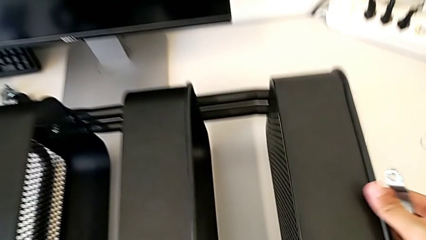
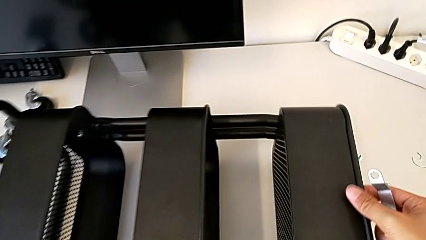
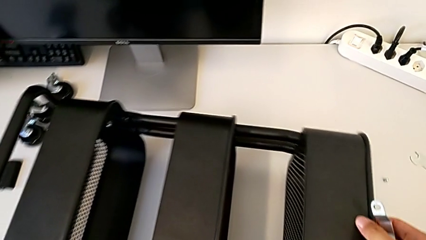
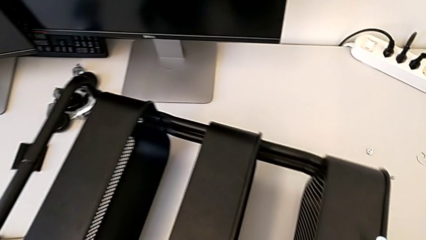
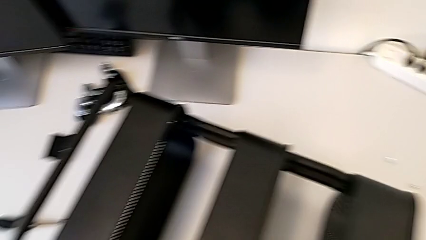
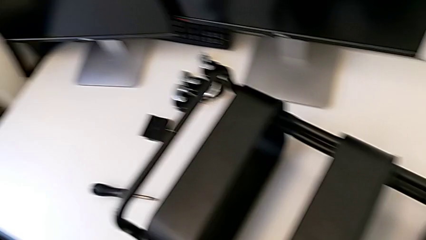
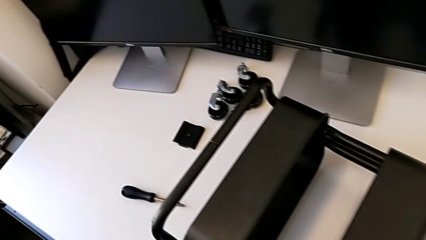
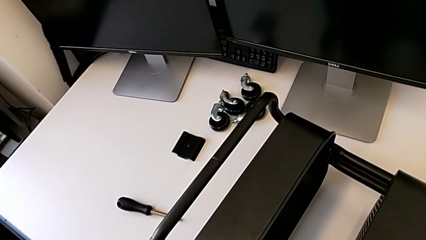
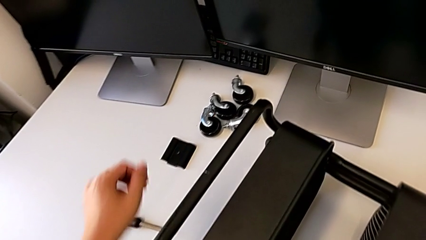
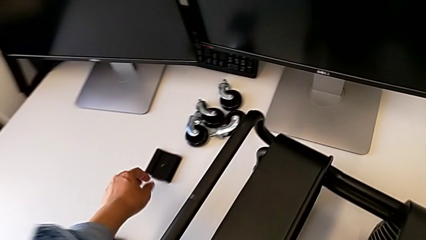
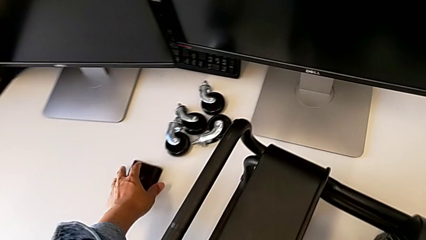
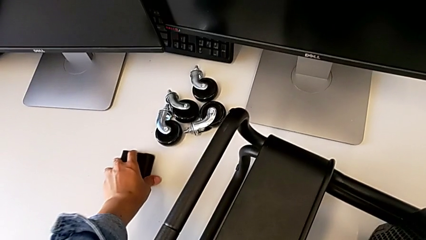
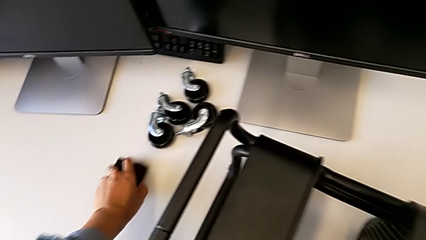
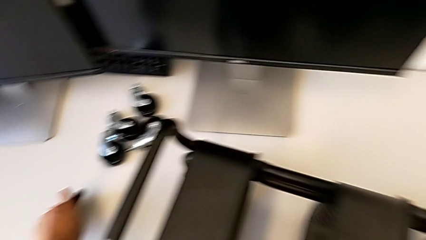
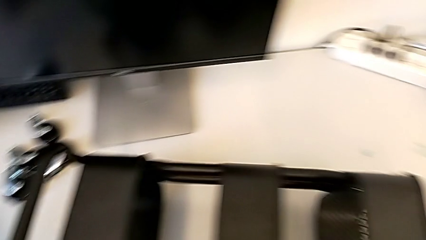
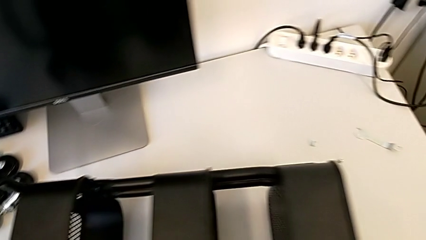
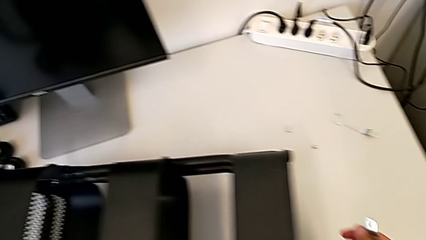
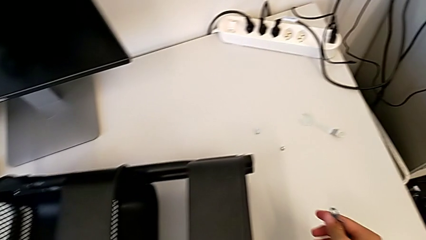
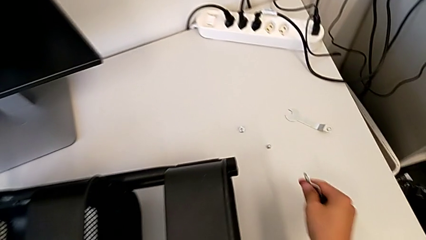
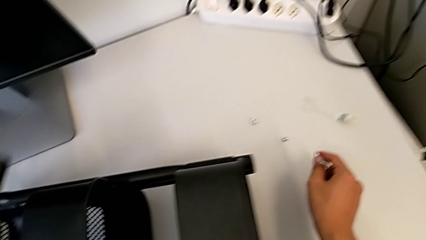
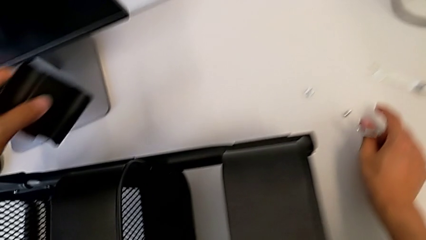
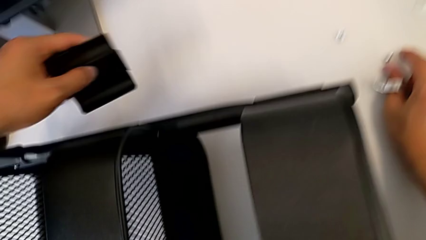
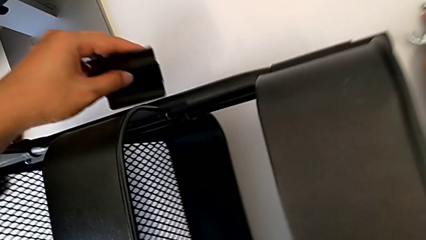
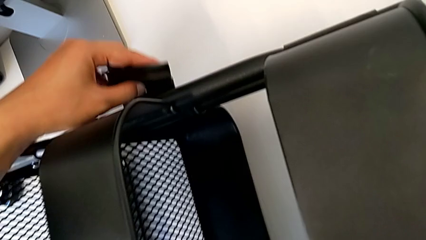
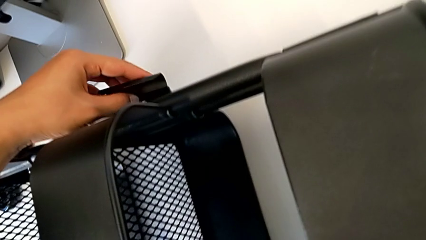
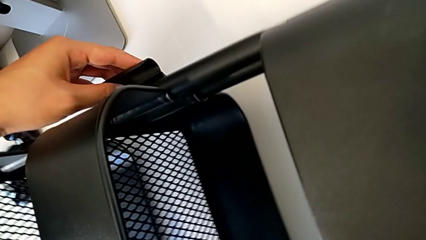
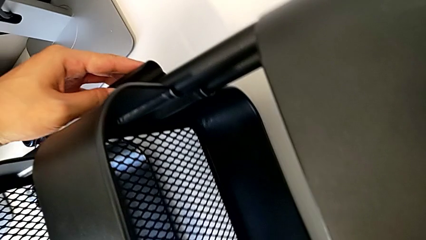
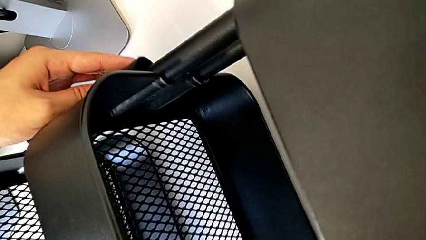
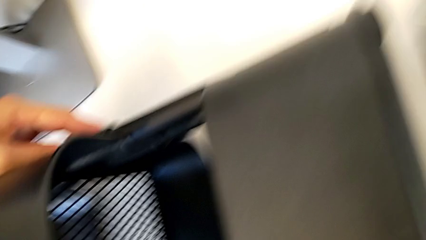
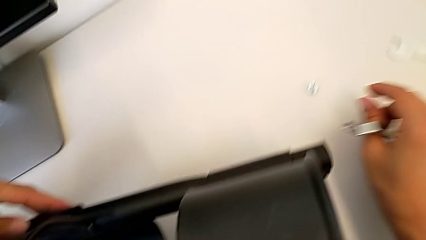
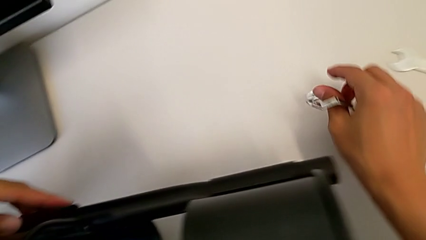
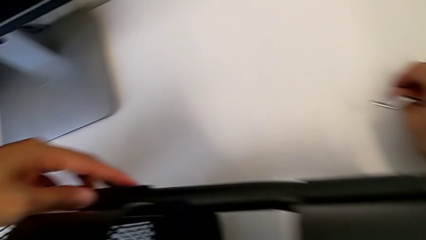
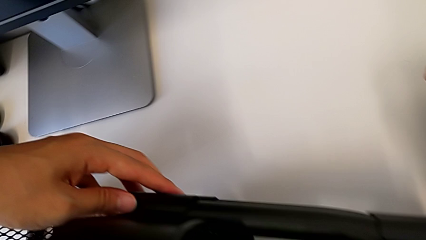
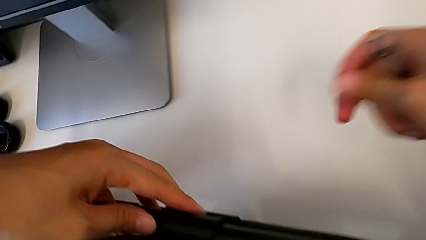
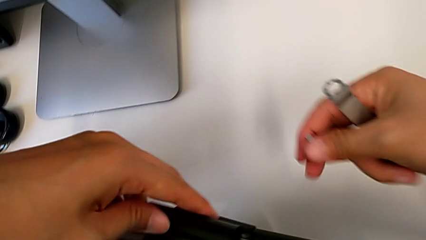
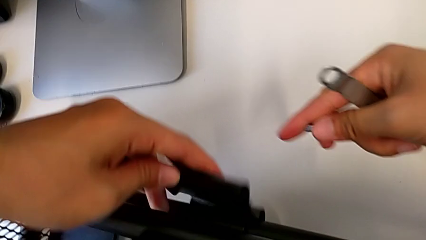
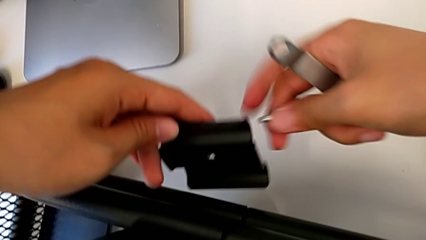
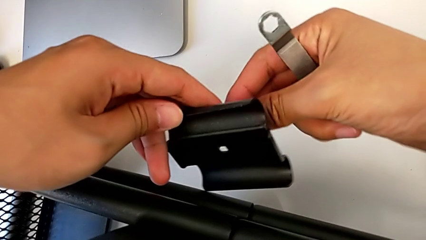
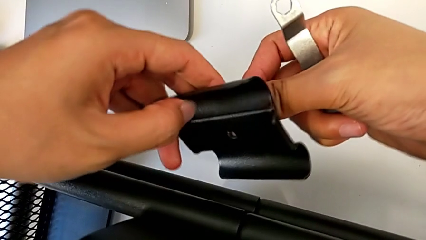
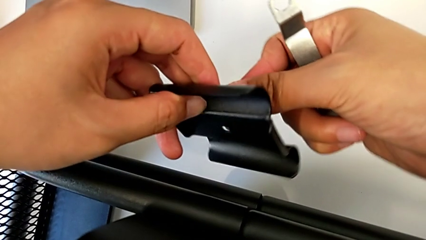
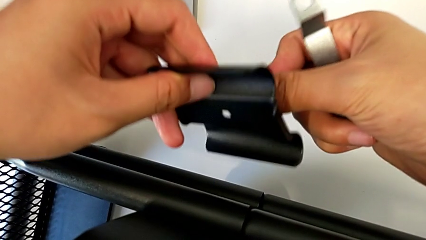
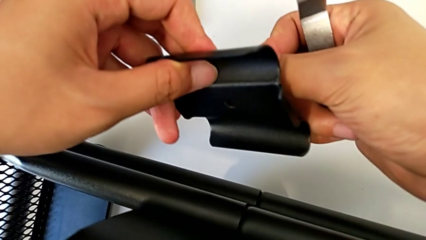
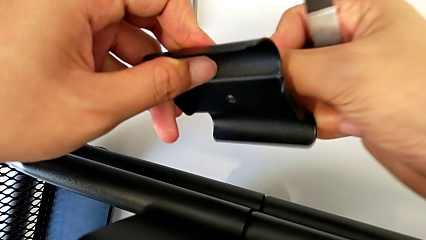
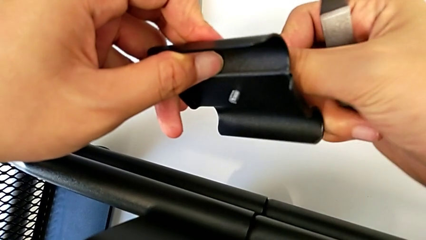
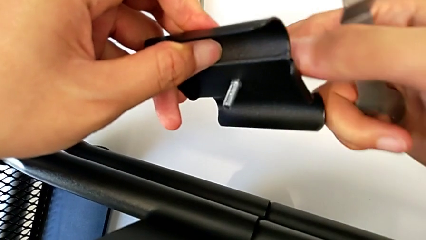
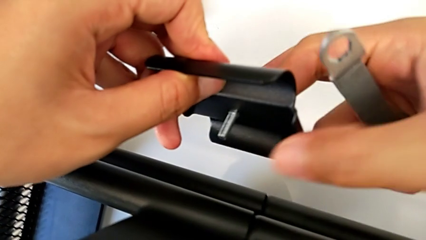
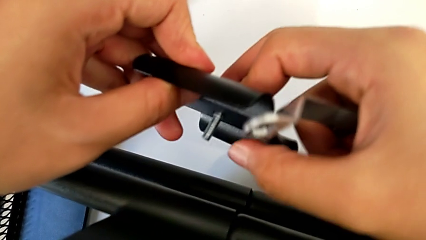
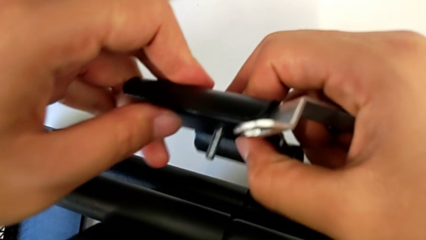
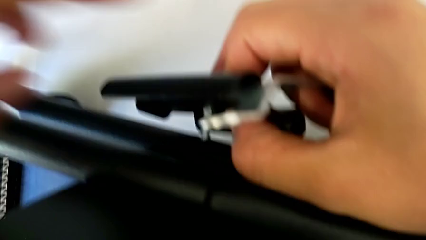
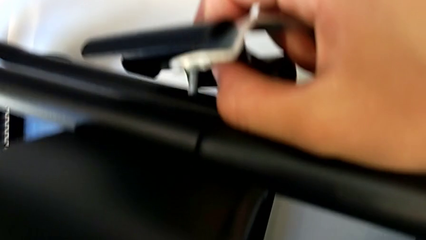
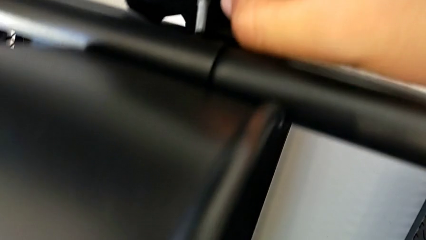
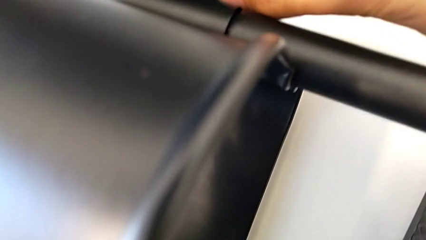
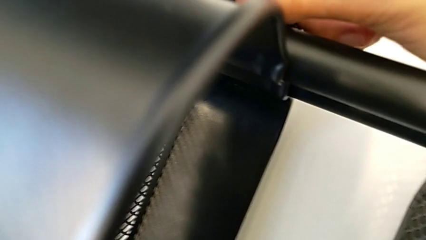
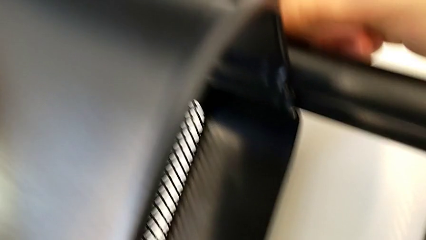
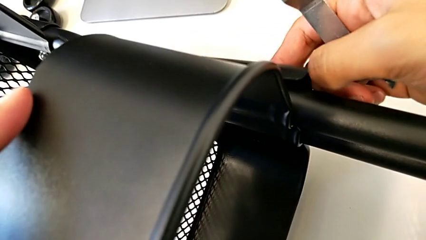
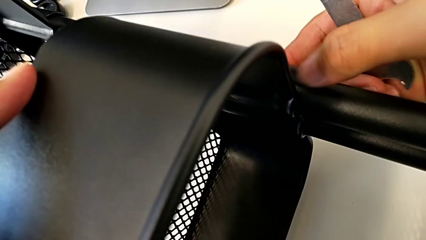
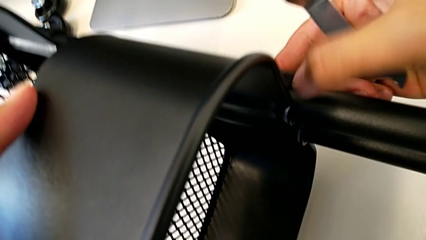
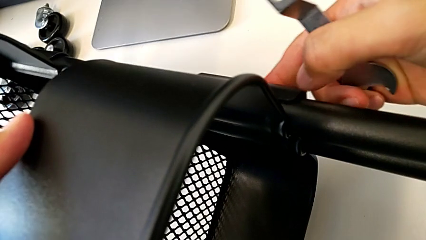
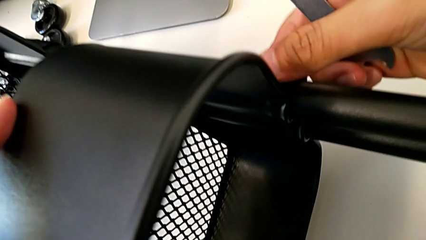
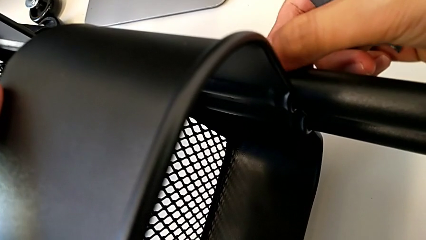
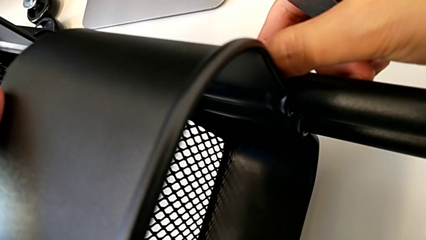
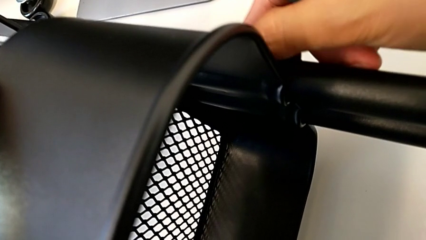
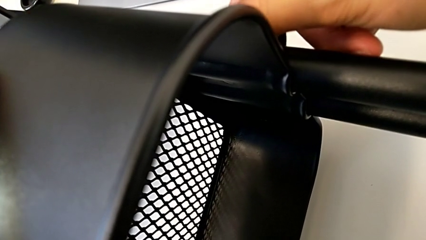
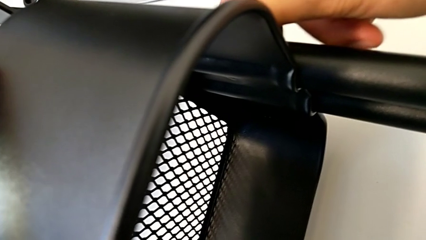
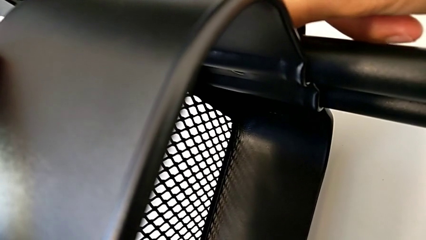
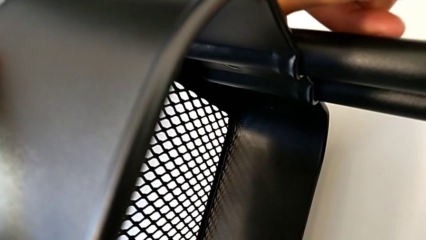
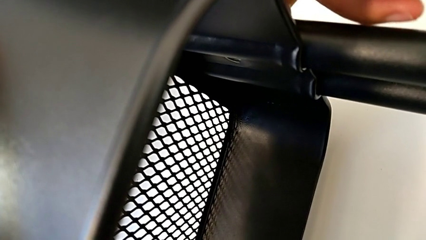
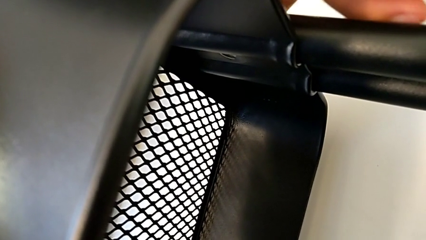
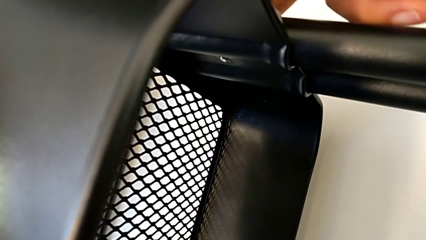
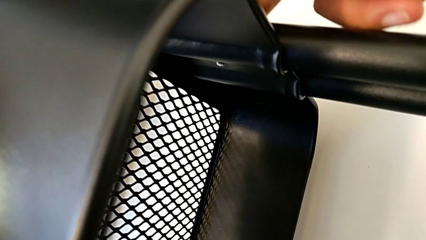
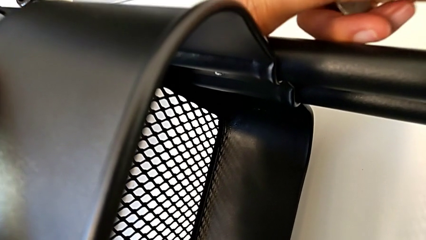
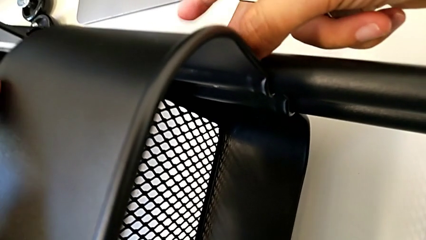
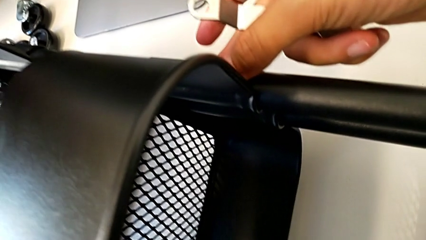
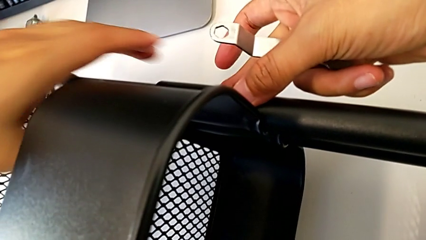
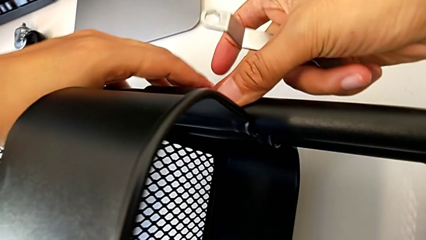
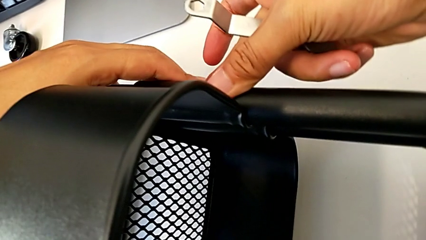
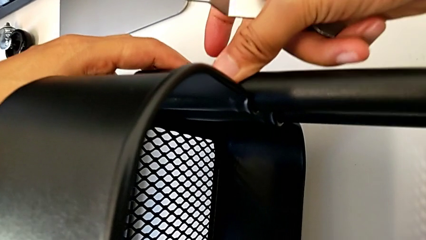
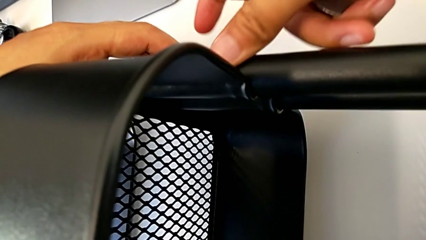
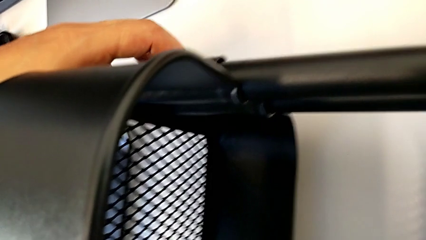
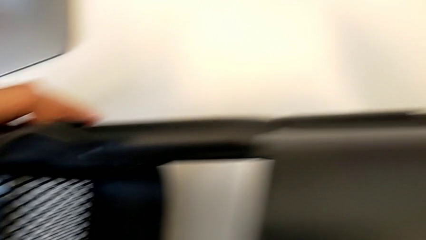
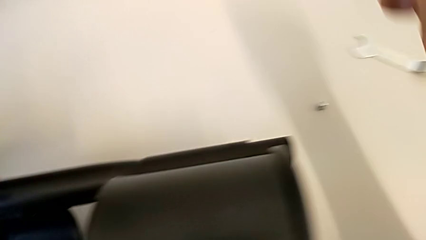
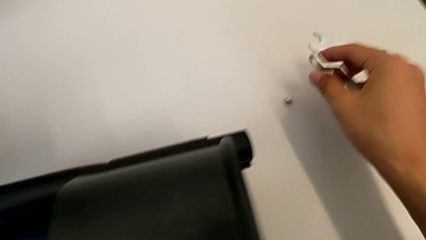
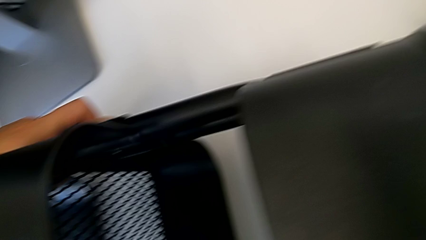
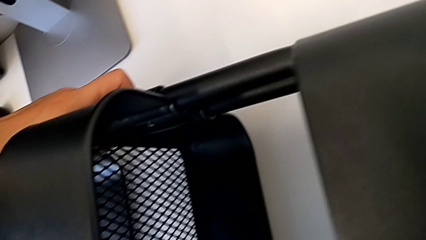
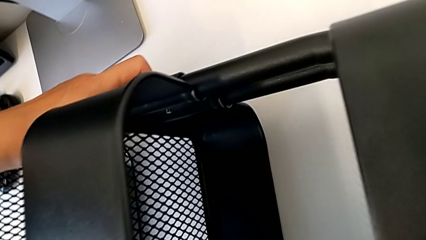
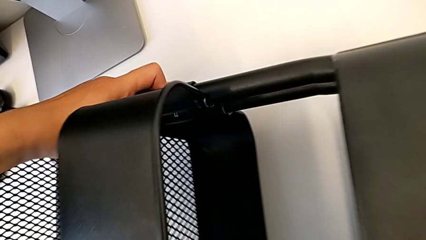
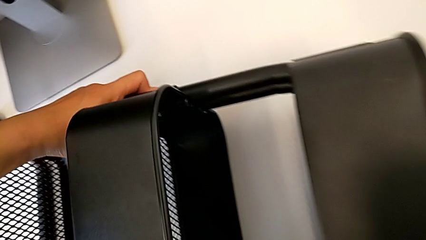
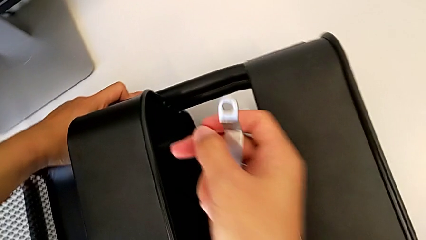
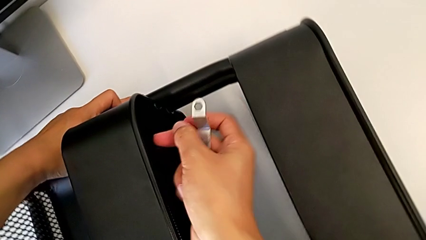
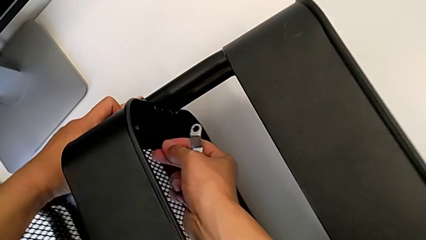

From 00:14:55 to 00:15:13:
The camera wearer is screwing the middle box onto the bracket. They insert the second bracket.
